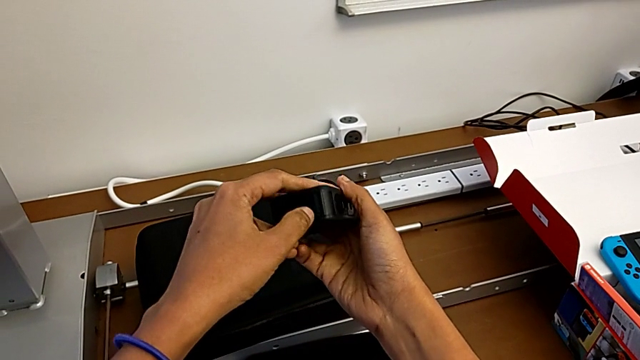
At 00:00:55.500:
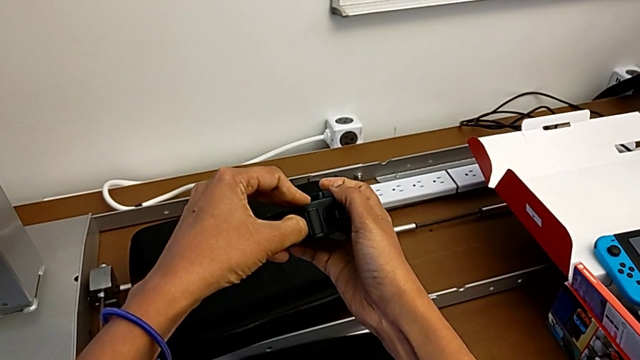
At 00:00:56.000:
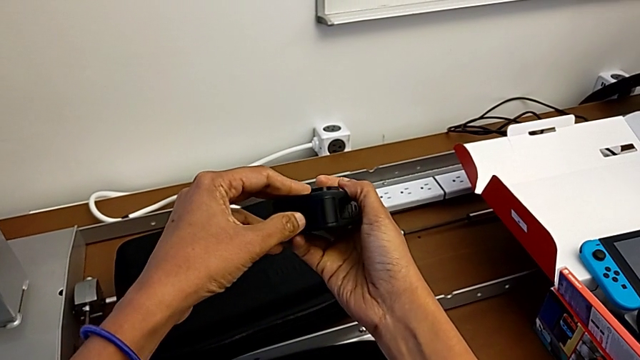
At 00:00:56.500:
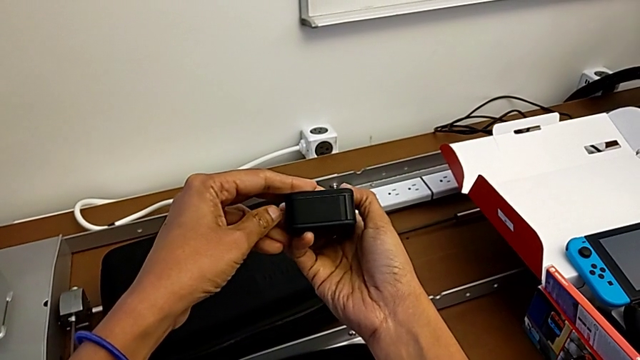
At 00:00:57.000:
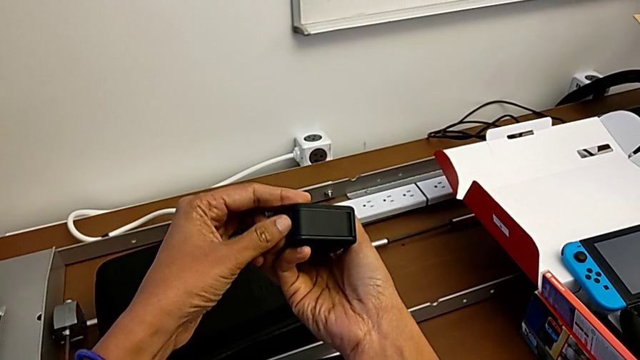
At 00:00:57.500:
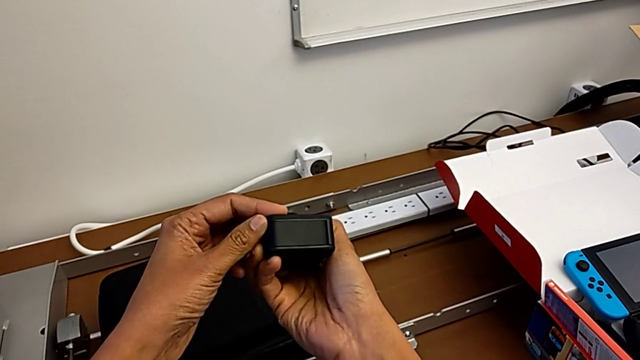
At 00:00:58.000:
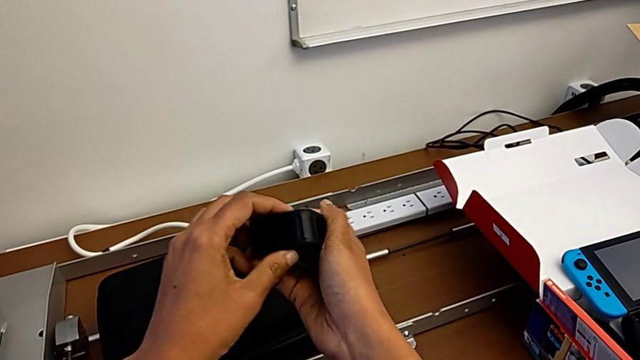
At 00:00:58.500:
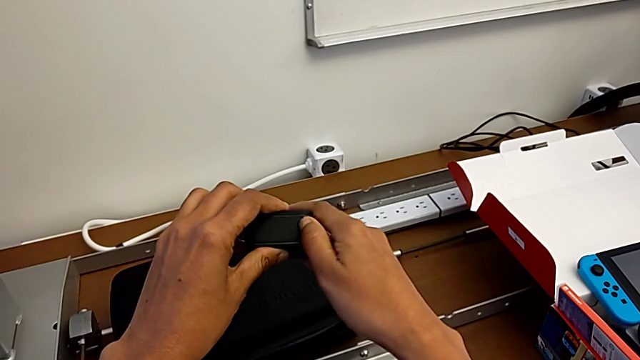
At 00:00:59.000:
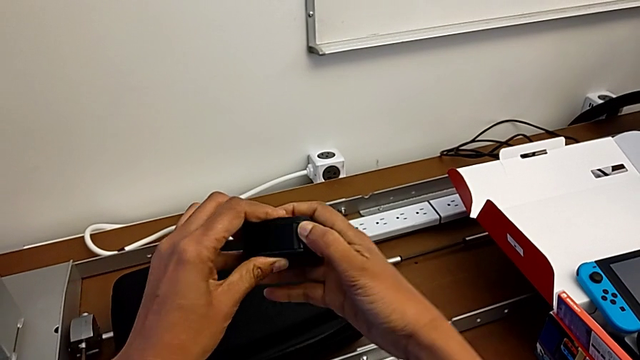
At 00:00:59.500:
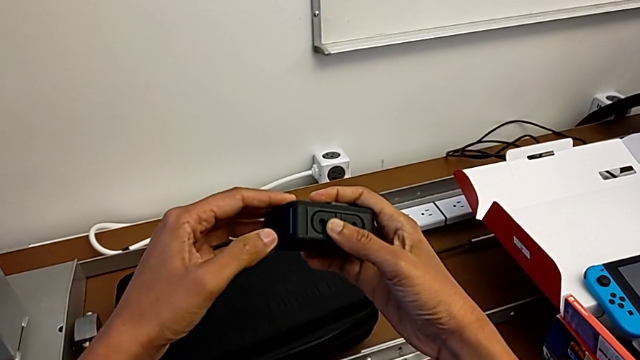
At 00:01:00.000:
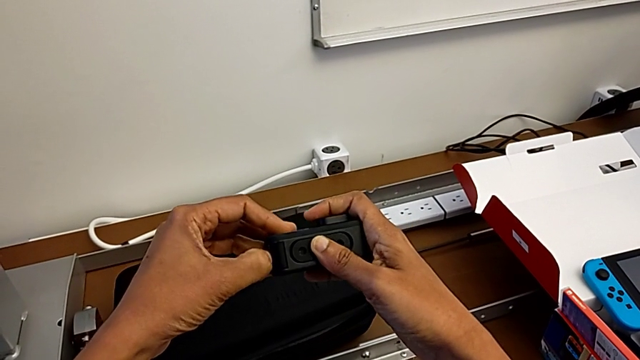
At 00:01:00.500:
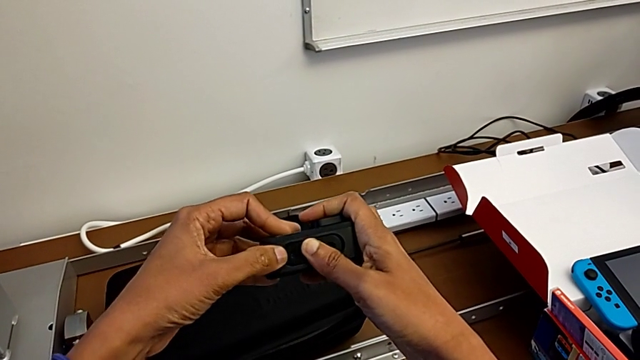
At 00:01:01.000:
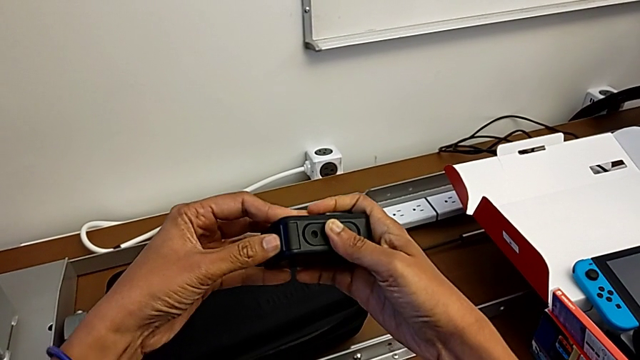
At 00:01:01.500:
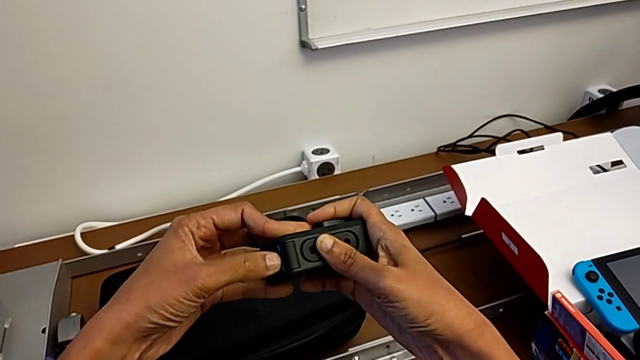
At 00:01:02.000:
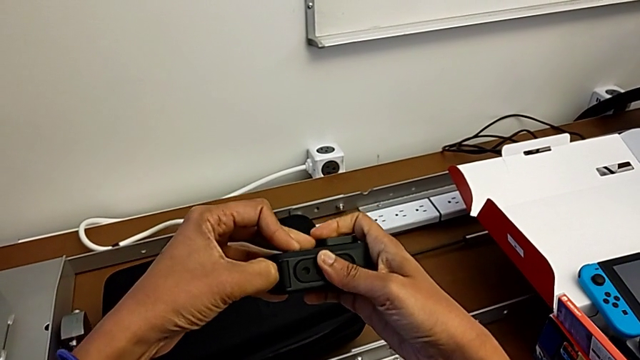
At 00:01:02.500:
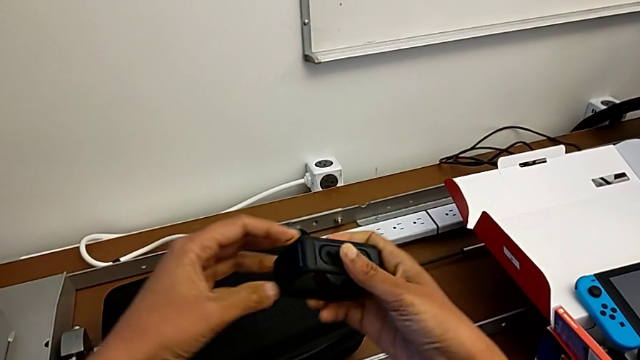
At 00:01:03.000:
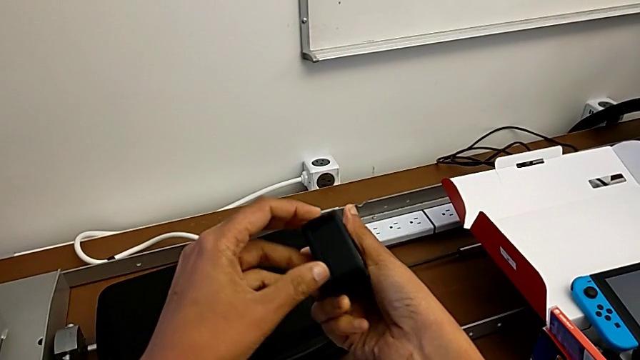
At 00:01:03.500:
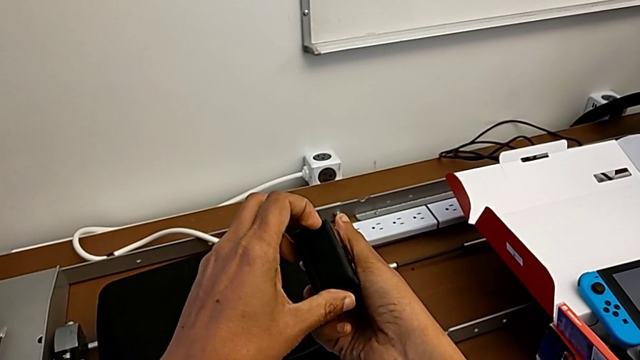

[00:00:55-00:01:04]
The camera wearer is changing the battery of the GoPro. They wrongly push the battery door and begin to pull it.

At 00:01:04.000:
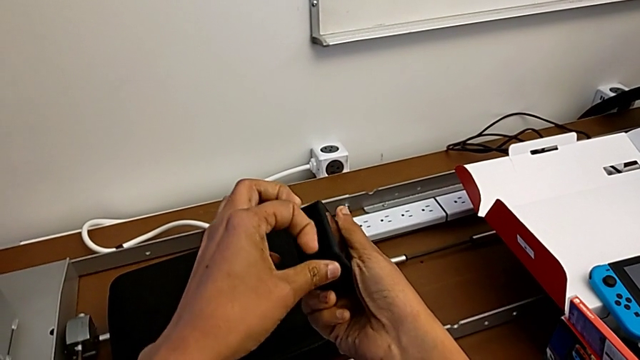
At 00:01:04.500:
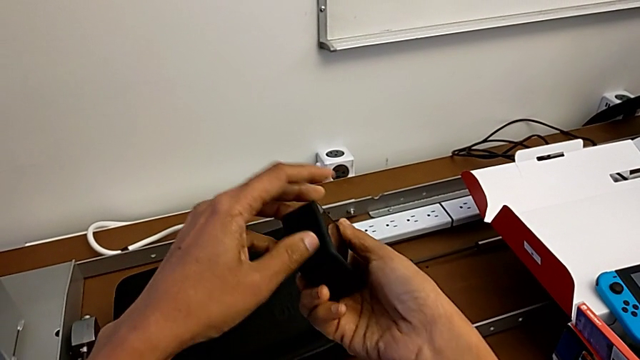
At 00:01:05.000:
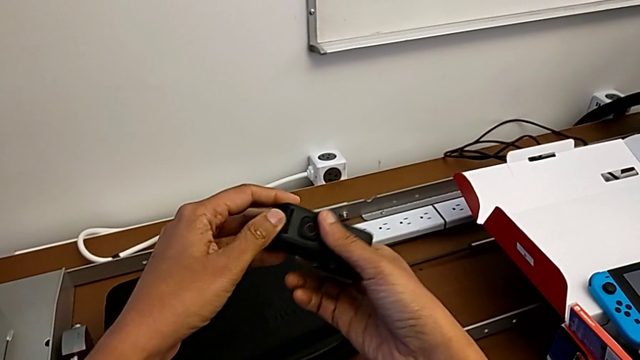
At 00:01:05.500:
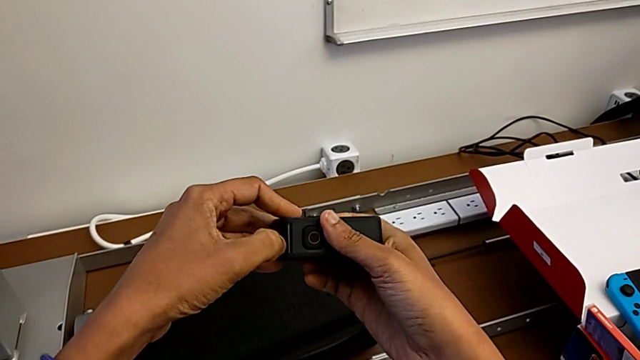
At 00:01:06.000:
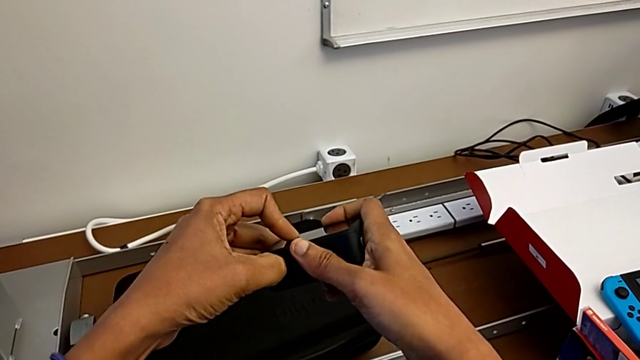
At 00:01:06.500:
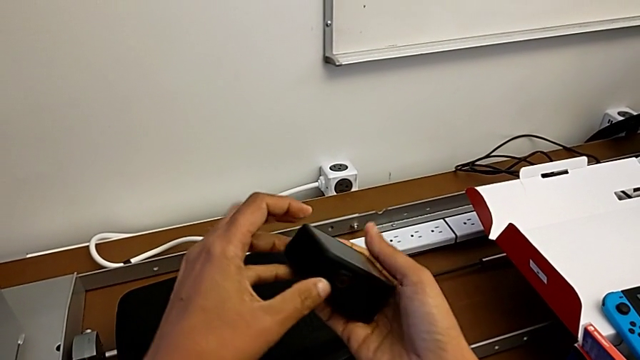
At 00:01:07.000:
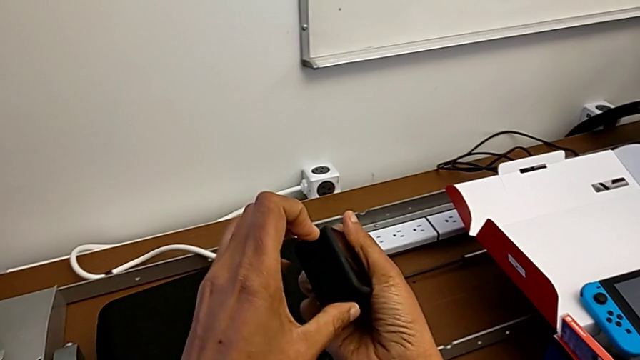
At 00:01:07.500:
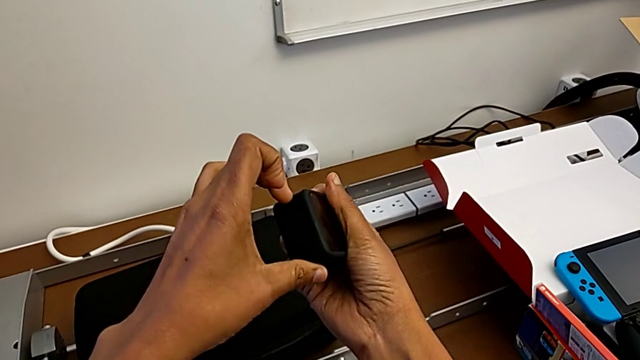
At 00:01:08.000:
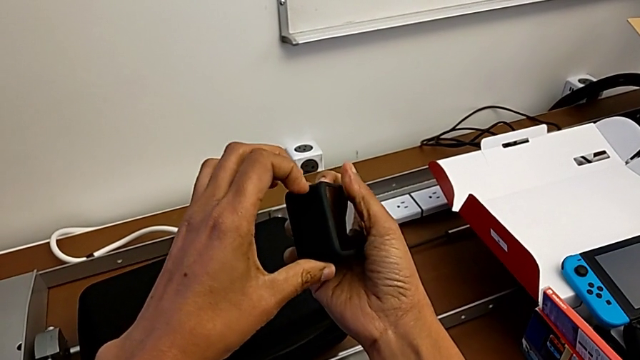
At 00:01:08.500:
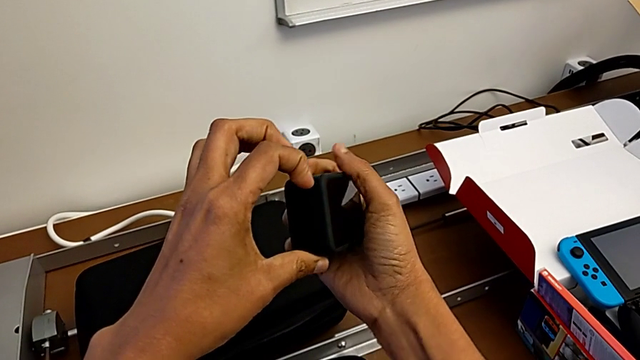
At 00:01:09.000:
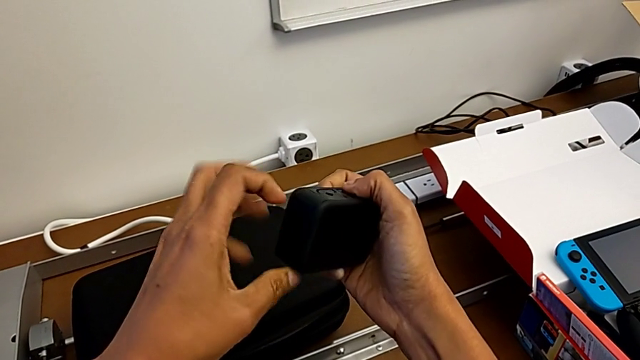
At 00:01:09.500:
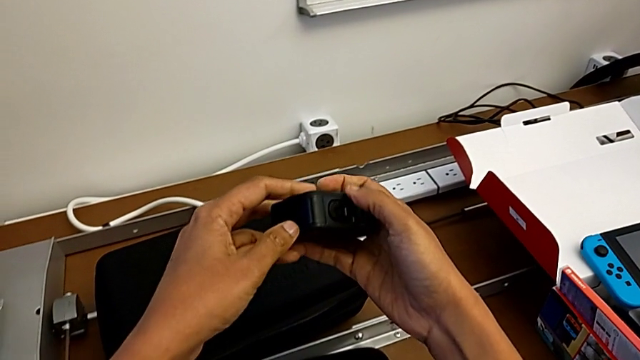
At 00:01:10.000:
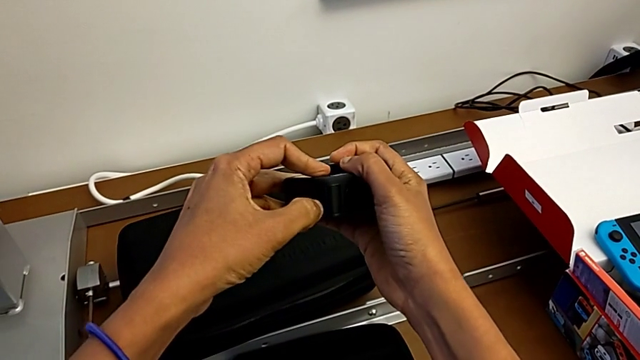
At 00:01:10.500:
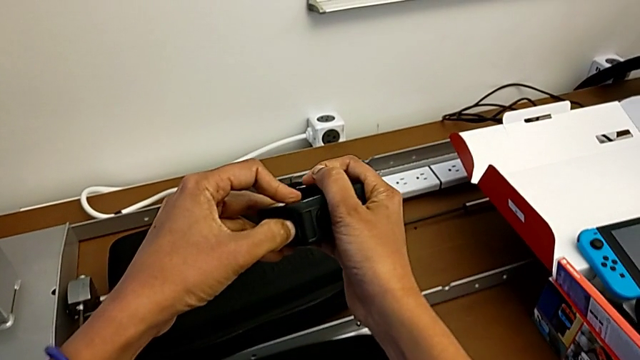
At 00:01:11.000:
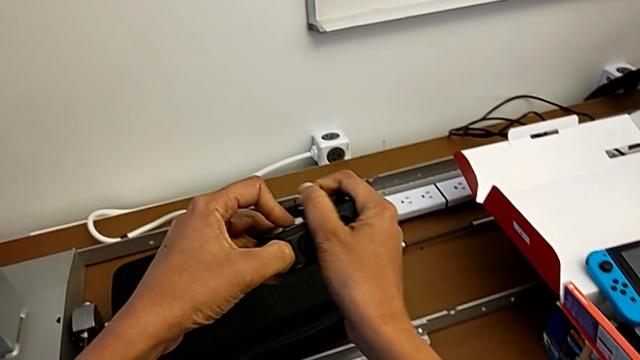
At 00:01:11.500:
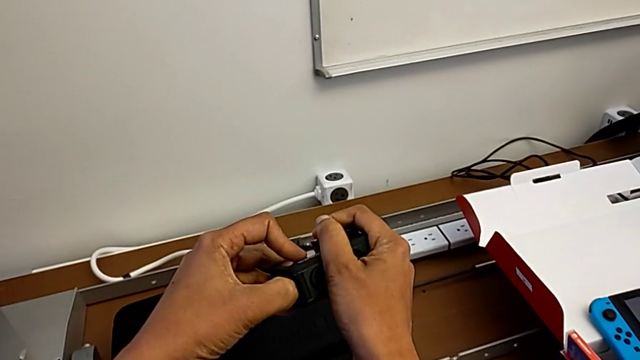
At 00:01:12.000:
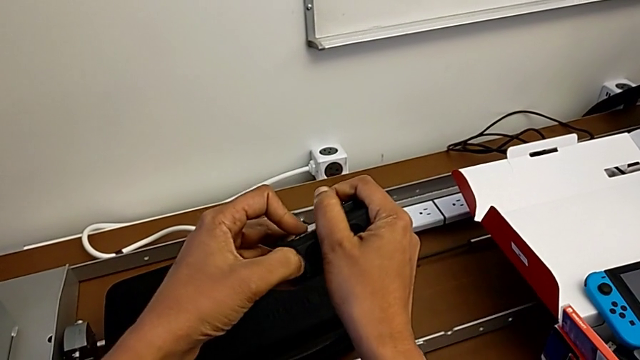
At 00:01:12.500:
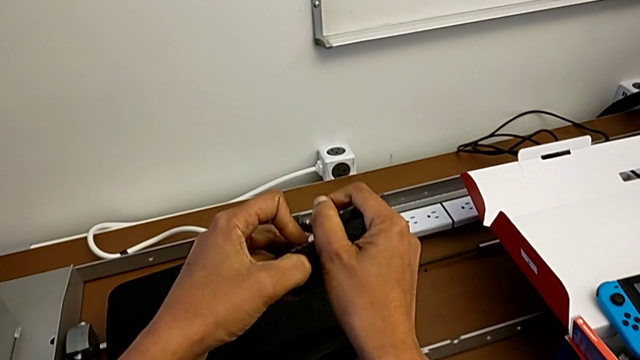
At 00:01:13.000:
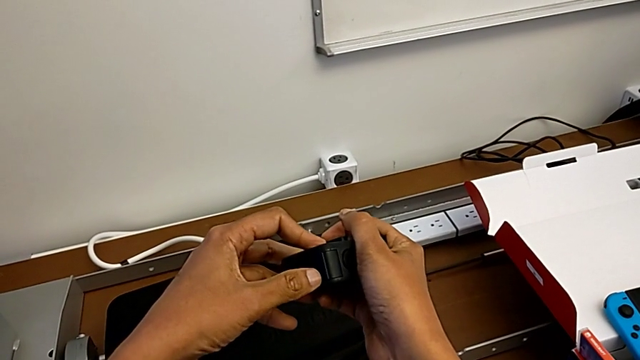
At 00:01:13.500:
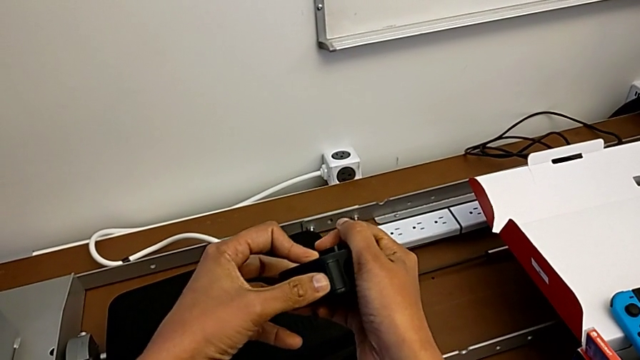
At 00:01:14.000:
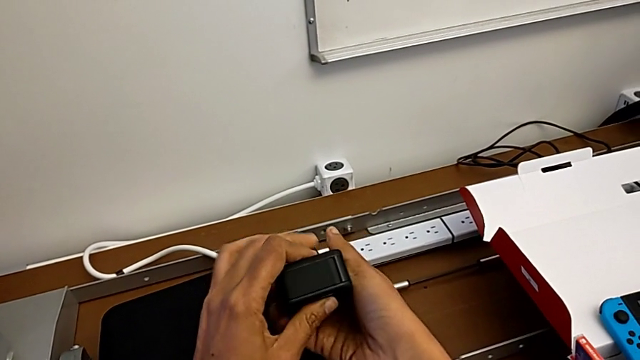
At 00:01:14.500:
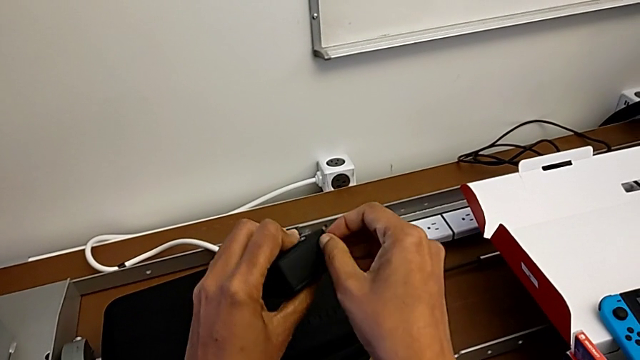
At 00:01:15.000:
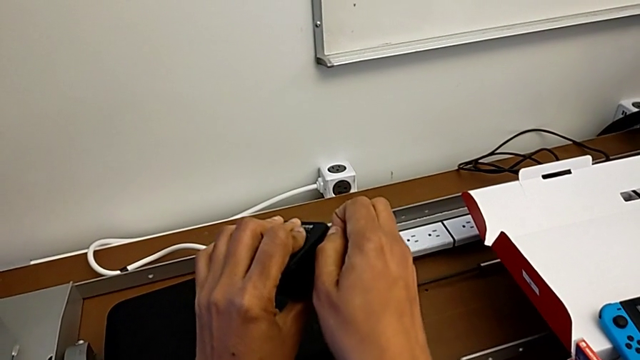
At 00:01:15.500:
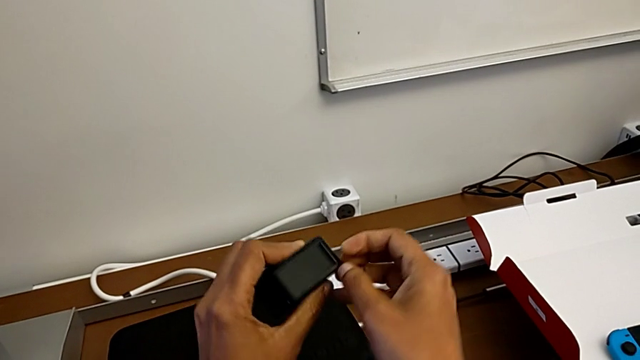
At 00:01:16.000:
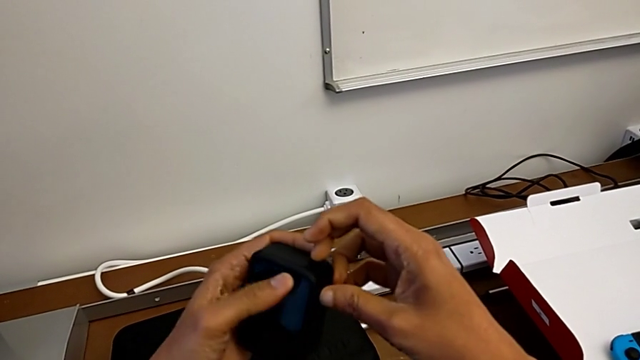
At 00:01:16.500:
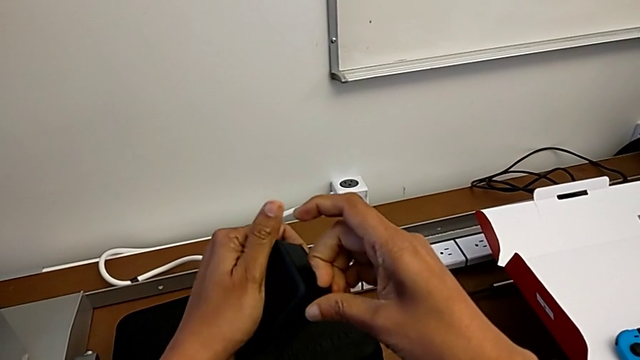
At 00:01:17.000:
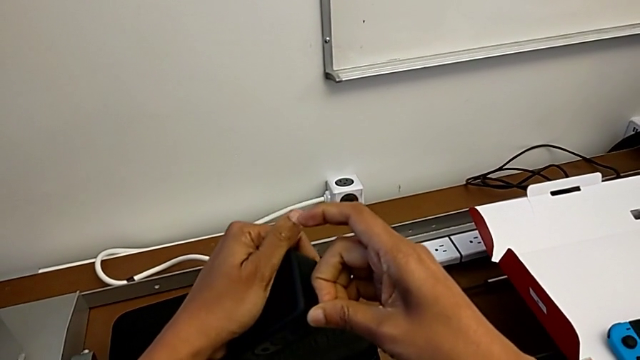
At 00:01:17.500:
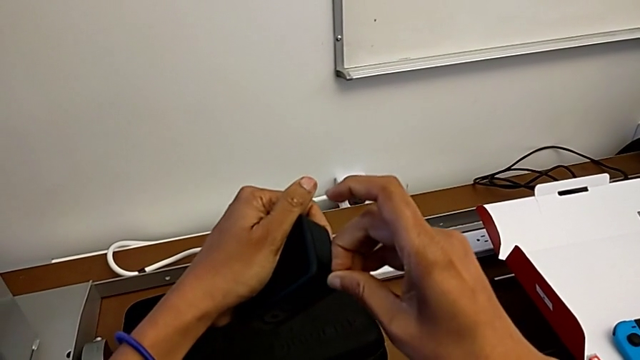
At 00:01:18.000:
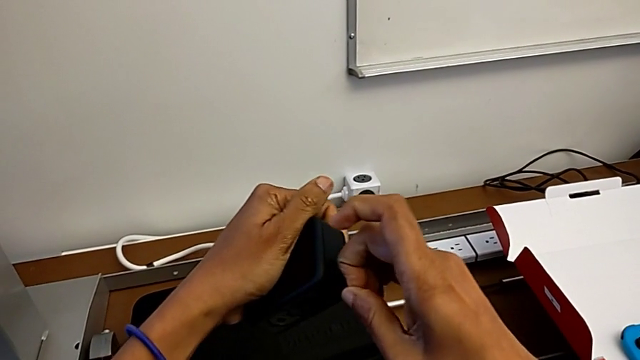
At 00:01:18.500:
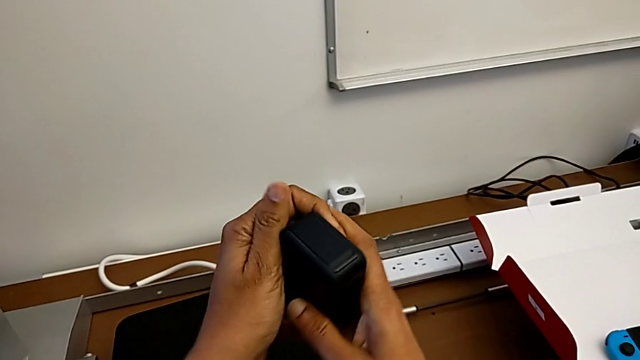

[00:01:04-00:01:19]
The camera wearer is changing the battery of the GoPro. They keep wrongly pulling the battery door.
